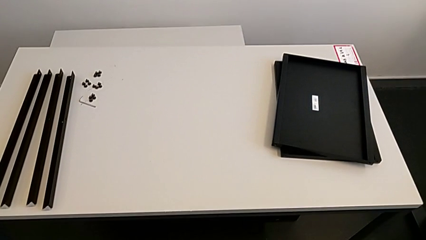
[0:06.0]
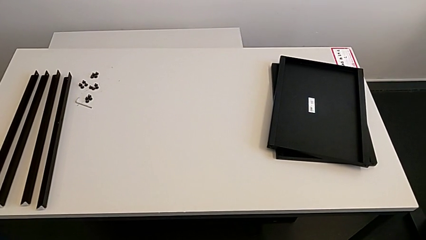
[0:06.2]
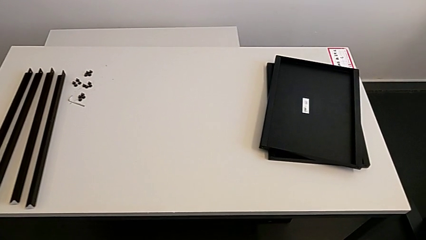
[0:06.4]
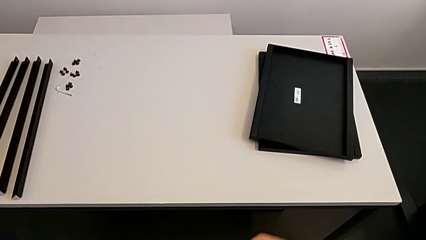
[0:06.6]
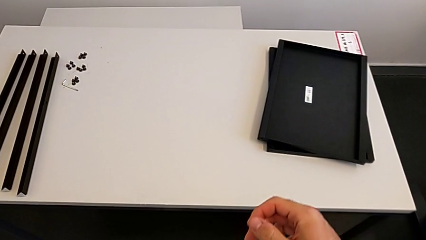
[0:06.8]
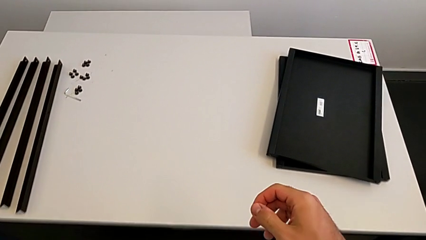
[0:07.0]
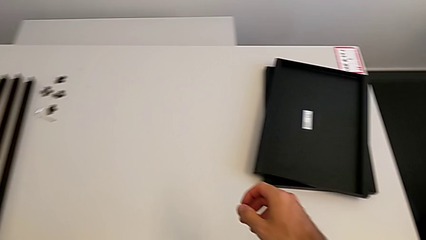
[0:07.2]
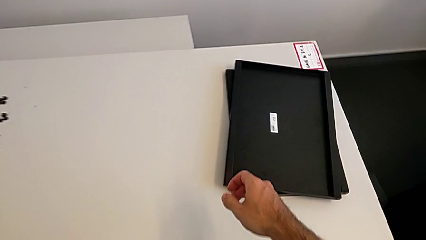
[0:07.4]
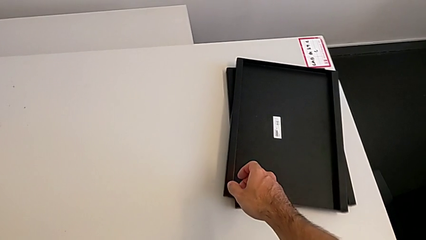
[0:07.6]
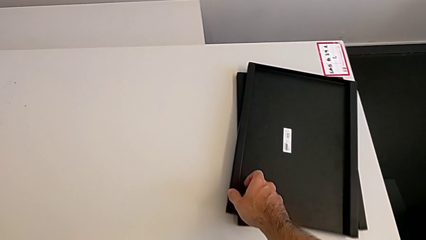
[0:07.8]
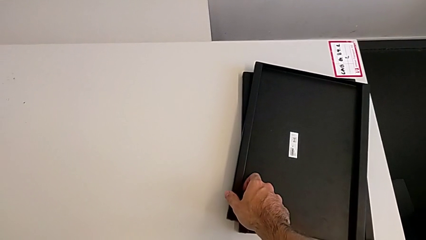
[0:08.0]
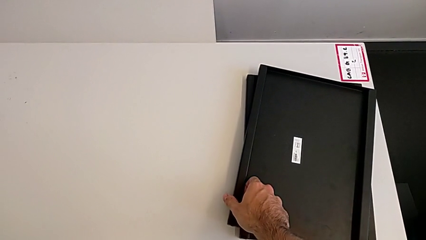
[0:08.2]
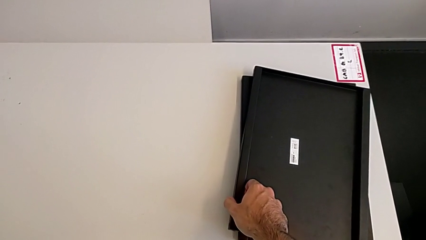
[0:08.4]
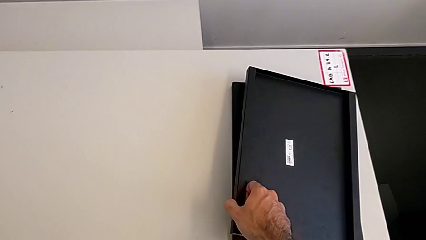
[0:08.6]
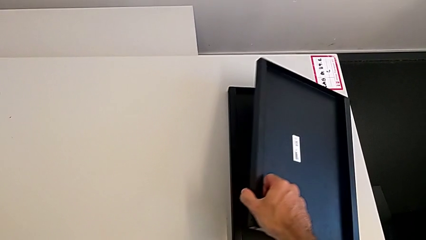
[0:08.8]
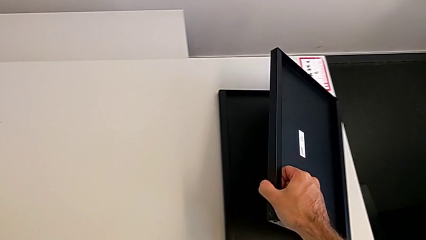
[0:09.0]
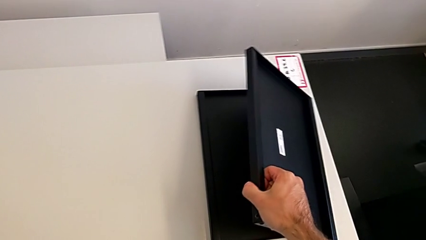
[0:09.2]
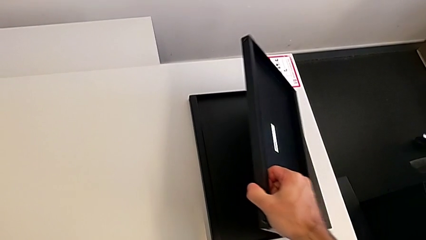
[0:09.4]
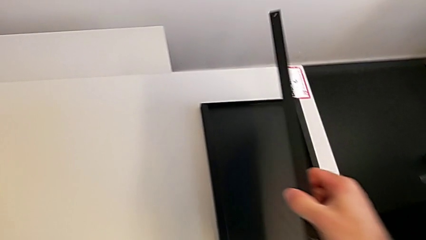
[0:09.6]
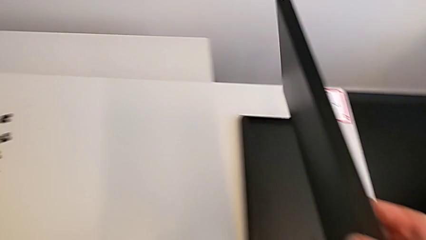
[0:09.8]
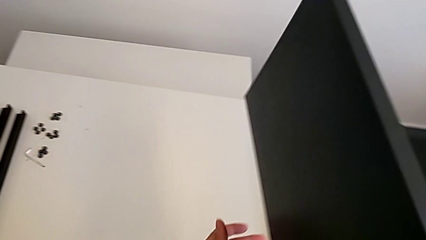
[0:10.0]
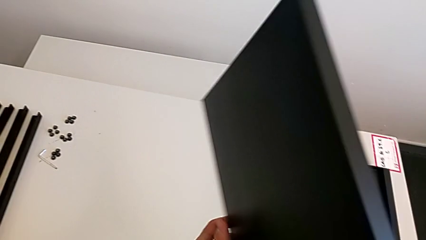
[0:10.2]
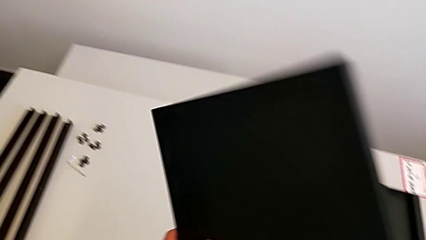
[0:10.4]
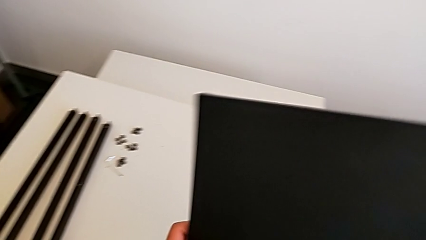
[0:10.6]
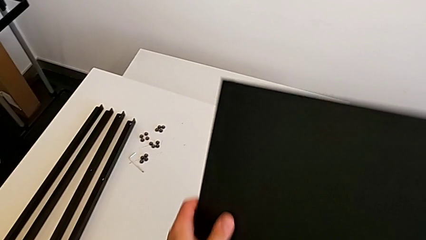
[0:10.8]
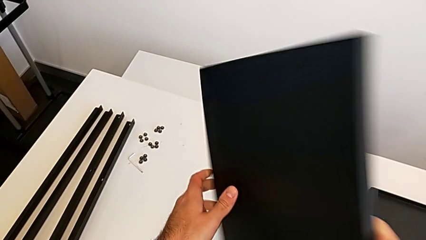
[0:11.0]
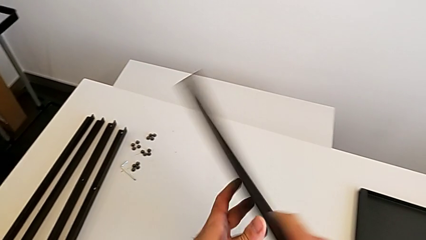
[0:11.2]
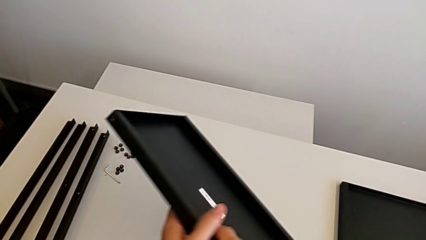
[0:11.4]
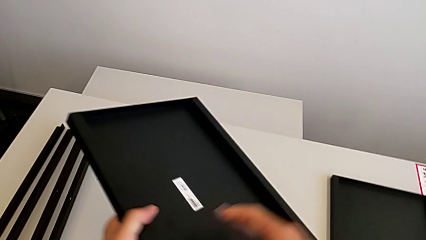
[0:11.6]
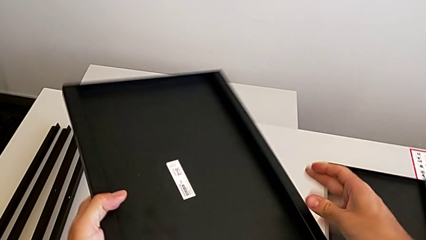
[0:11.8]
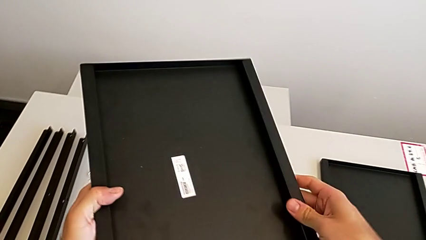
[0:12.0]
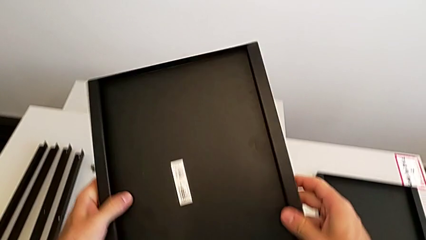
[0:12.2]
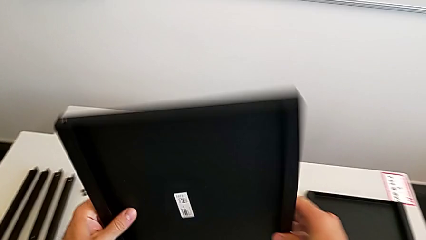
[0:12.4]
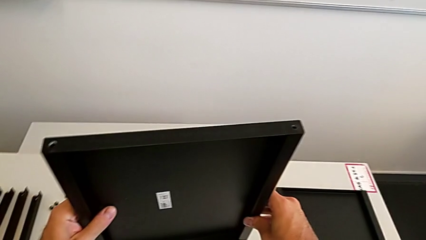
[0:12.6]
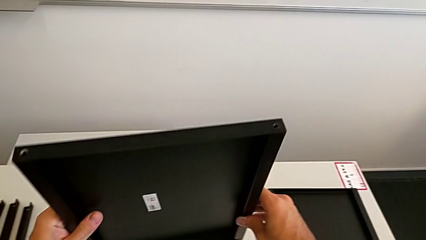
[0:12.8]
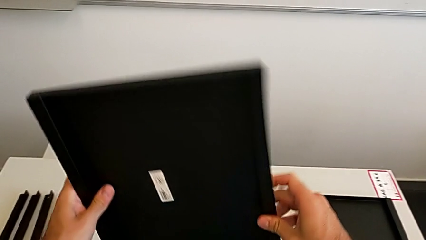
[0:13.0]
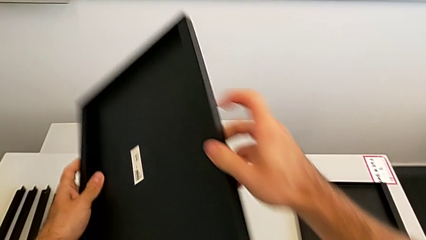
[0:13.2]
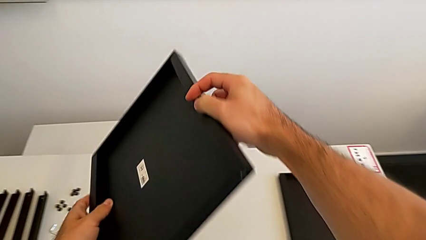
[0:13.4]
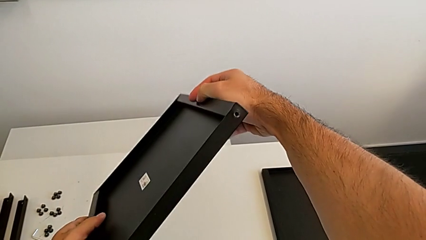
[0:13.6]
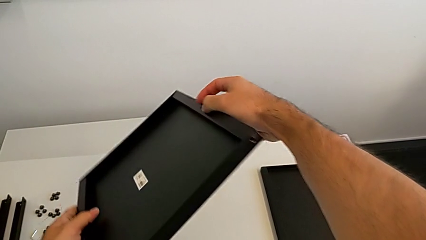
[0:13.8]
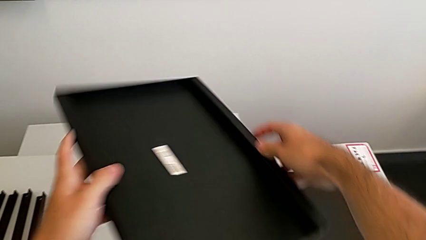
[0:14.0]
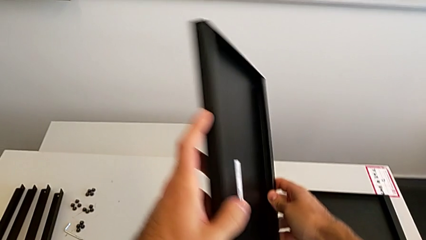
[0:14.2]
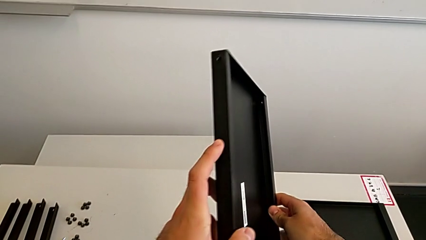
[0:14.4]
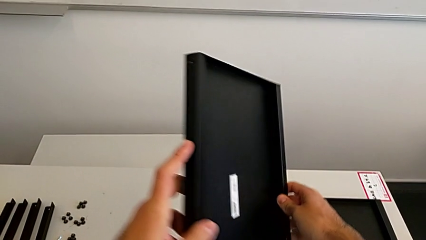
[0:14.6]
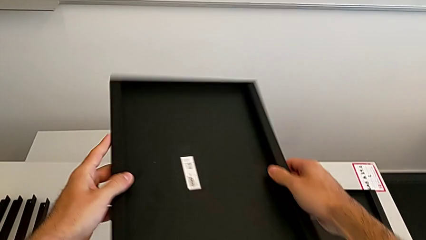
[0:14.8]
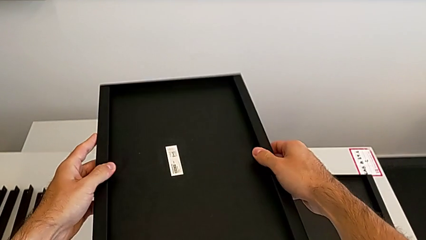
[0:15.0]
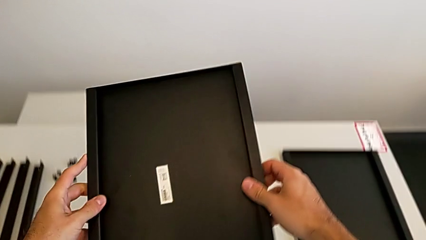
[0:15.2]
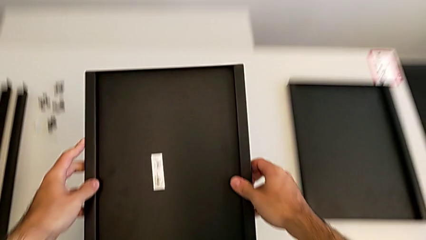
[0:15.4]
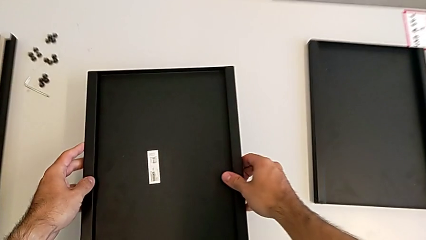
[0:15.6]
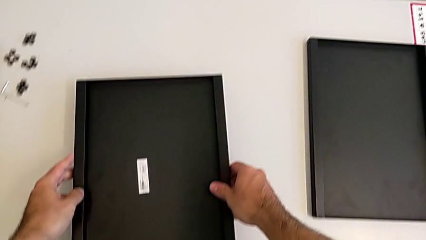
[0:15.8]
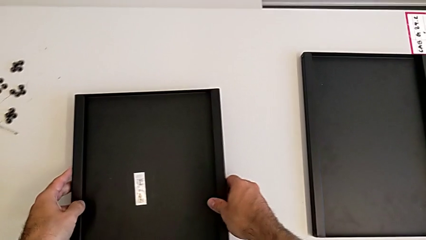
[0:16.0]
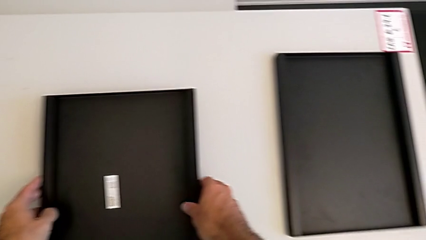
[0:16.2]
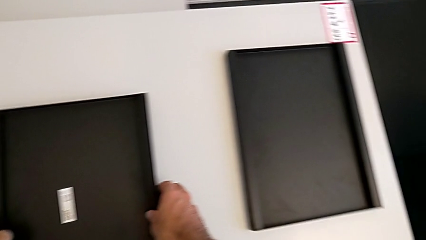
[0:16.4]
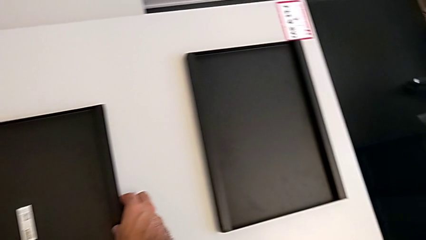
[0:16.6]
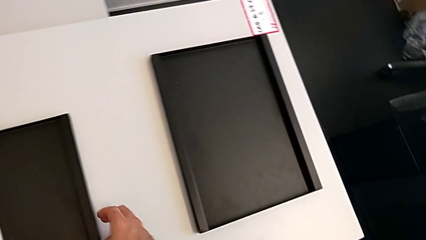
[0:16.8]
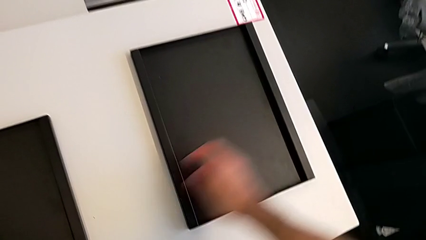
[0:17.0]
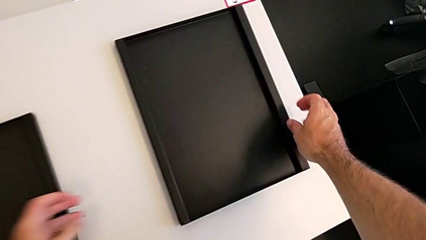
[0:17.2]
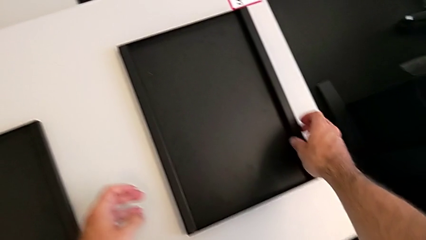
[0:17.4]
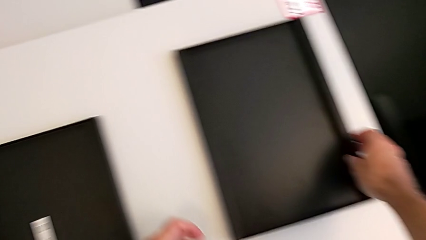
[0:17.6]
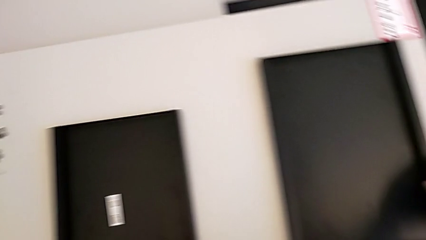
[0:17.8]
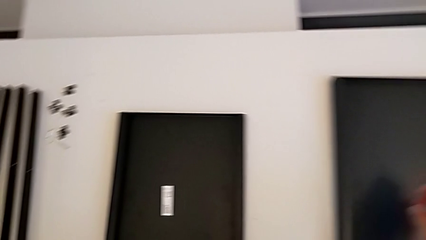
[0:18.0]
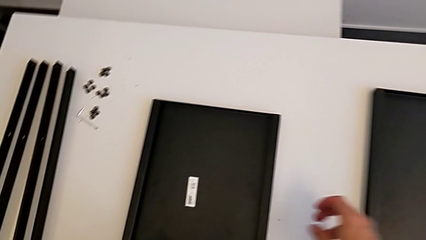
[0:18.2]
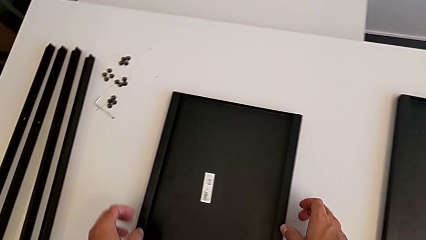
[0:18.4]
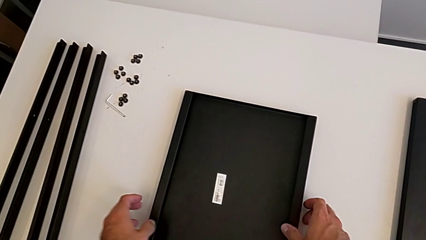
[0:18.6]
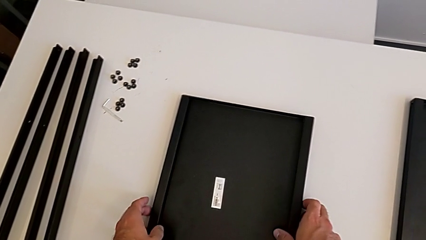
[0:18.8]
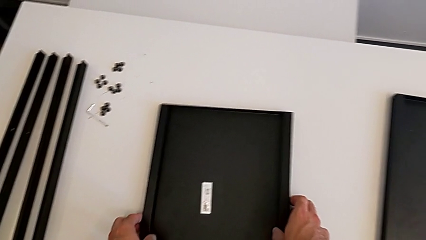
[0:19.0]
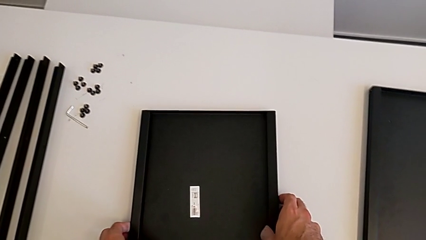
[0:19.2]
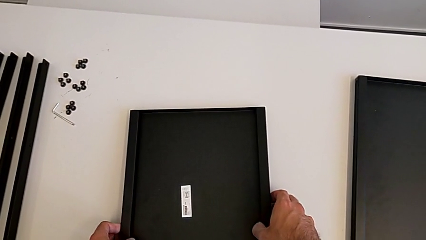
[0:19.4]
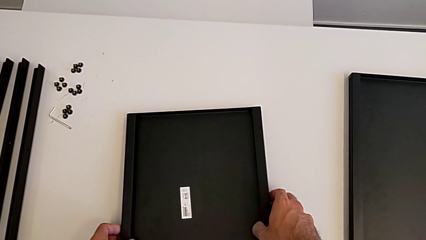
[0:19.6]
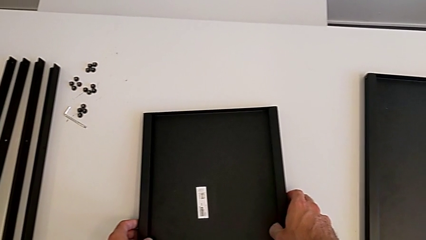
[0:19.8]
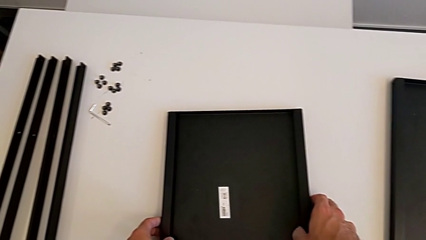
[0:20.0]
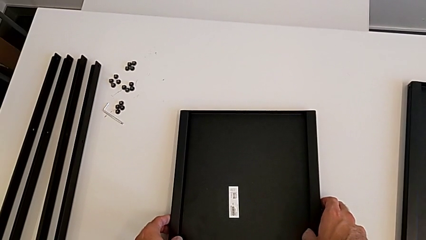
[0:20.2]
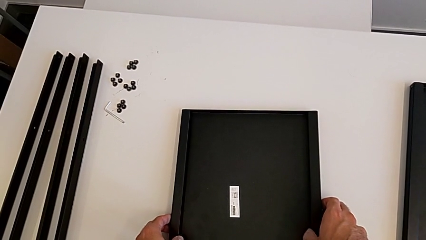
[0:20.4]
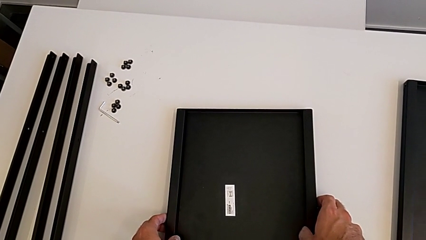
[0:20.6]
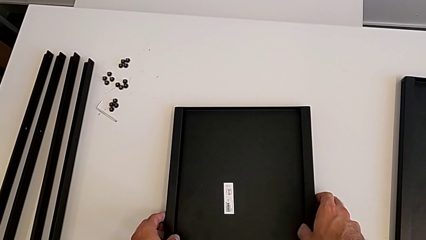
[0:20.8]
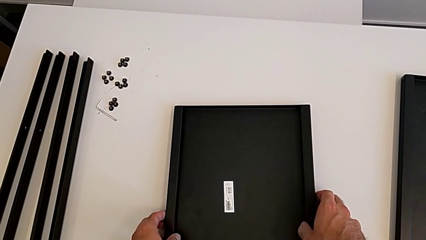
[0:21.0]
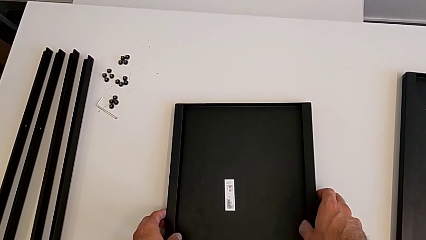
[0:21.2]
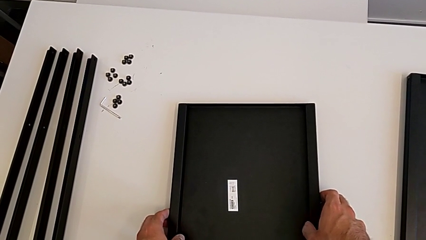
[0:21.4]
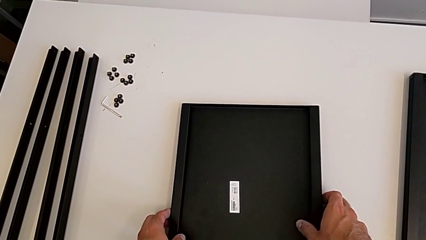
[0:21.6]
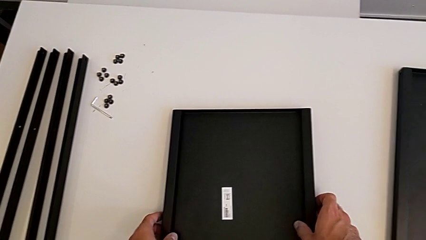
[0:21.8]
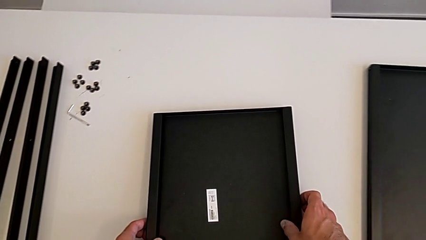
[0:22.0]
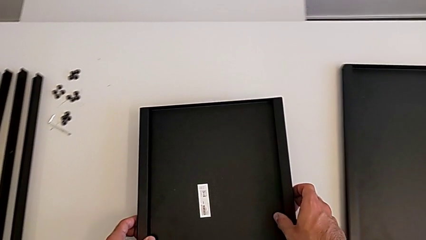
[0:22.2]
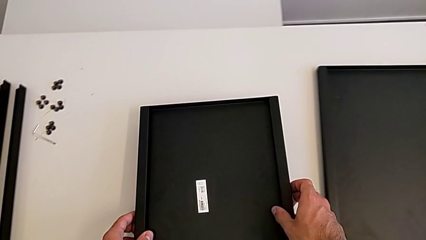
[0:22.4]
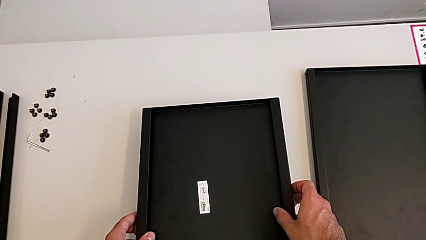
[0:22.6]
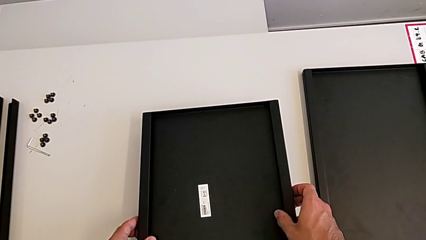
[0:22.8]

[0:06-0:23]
The camera wearer is inspecting the shelf regularly. They grab the tray, rotate it, place it, grab it twice, hold it and grab it.
